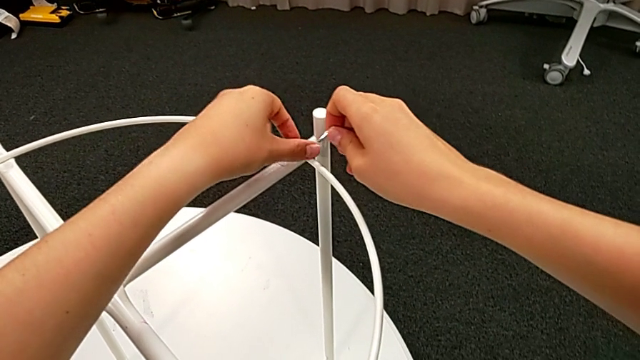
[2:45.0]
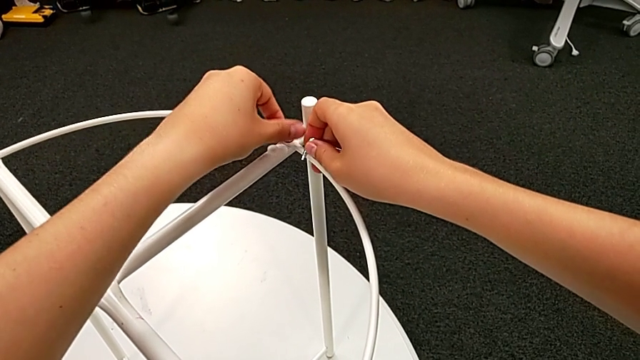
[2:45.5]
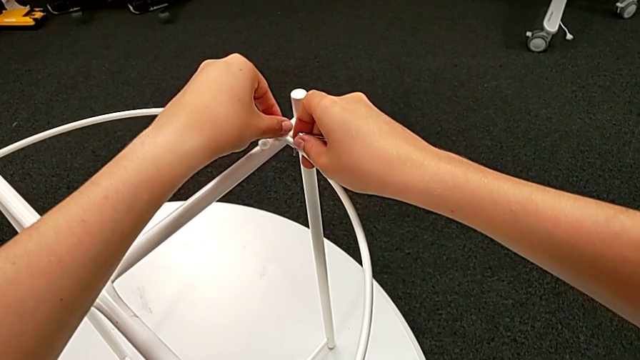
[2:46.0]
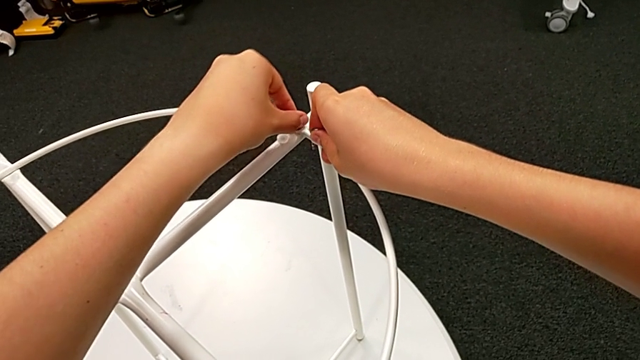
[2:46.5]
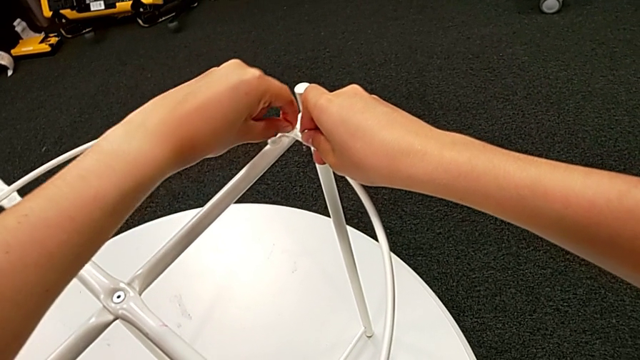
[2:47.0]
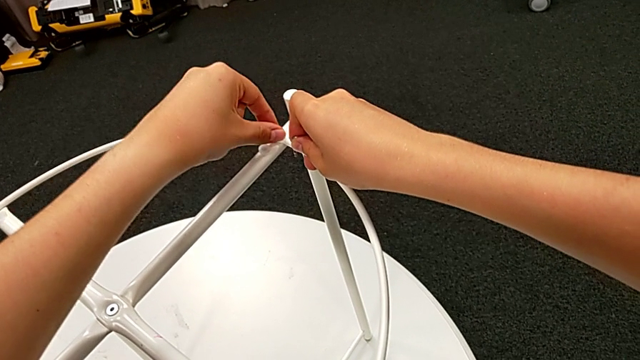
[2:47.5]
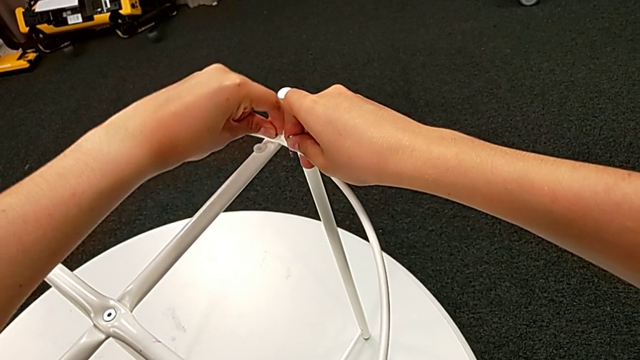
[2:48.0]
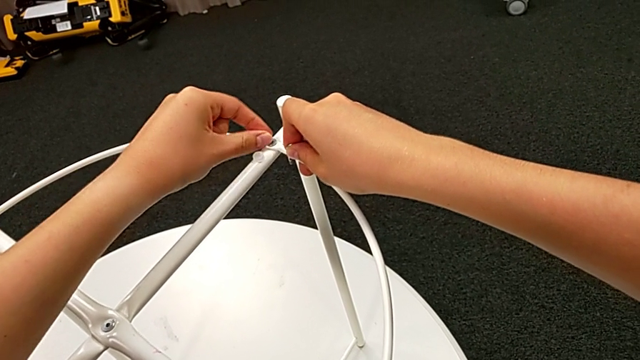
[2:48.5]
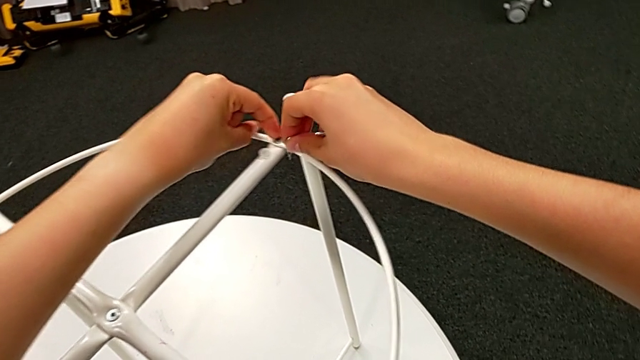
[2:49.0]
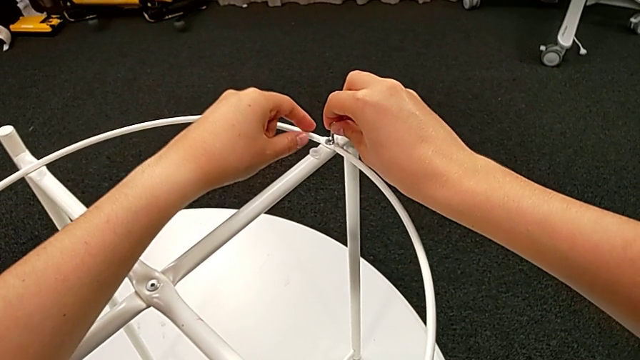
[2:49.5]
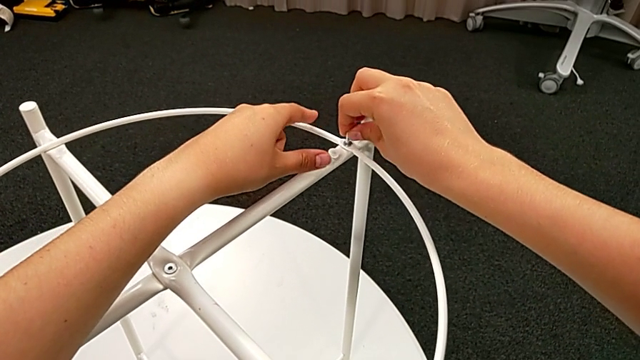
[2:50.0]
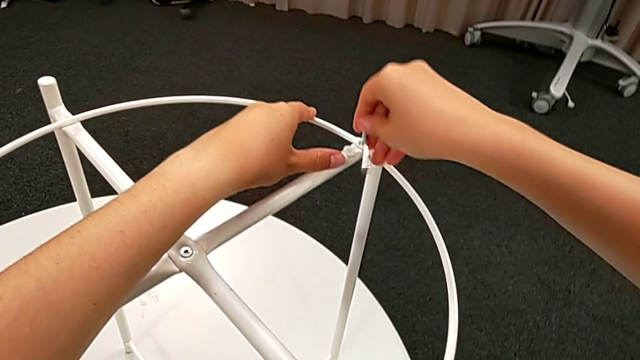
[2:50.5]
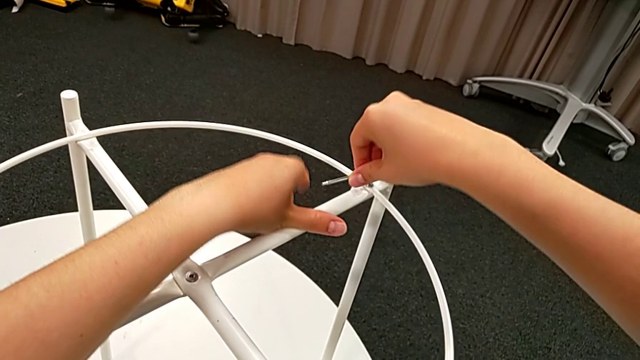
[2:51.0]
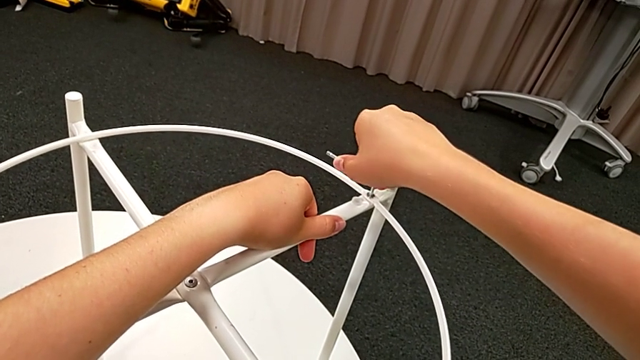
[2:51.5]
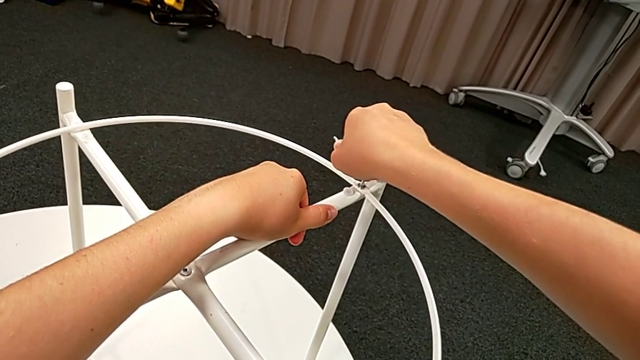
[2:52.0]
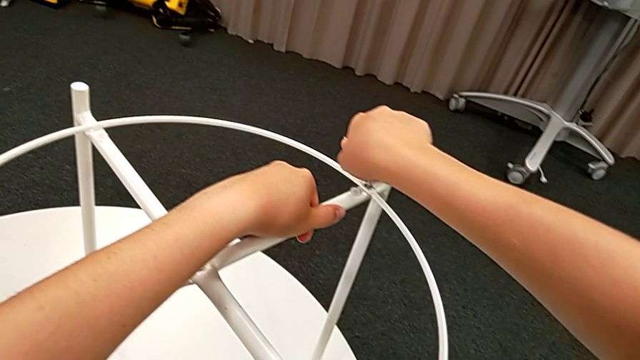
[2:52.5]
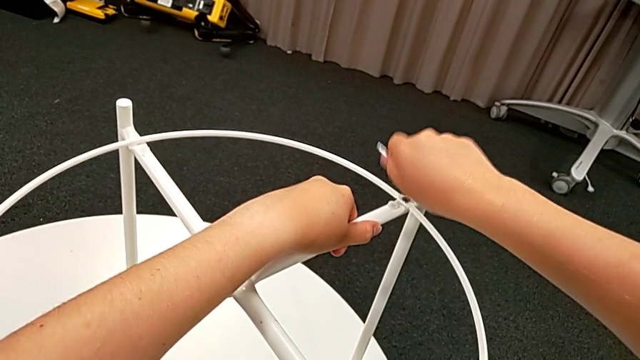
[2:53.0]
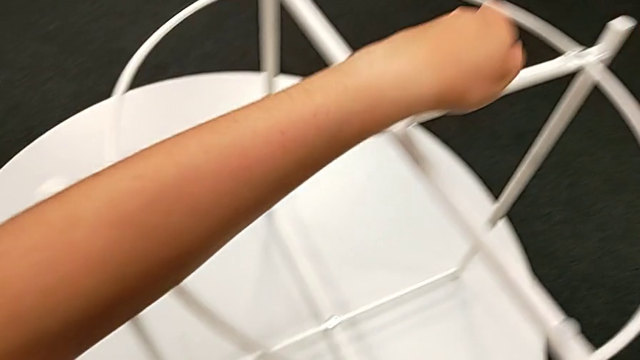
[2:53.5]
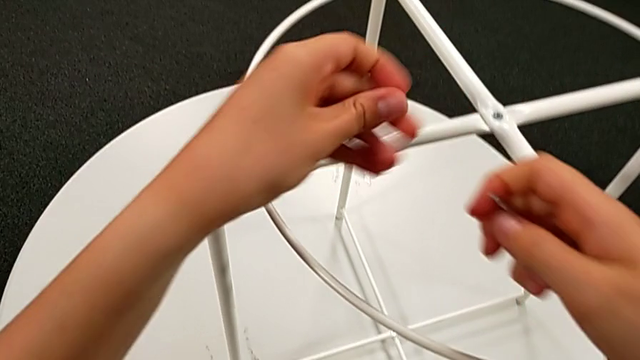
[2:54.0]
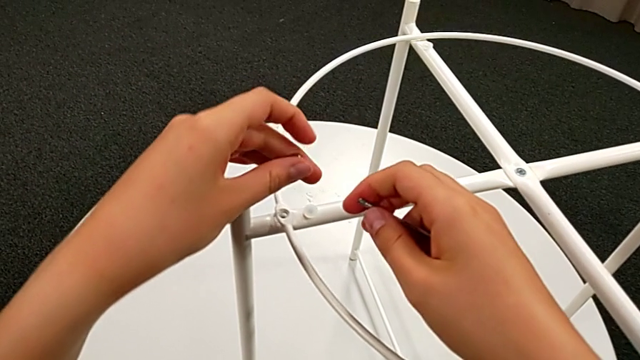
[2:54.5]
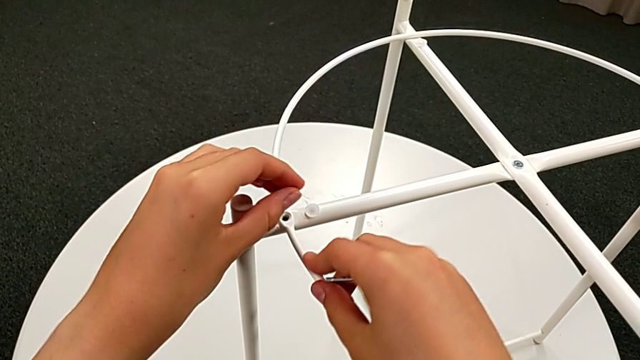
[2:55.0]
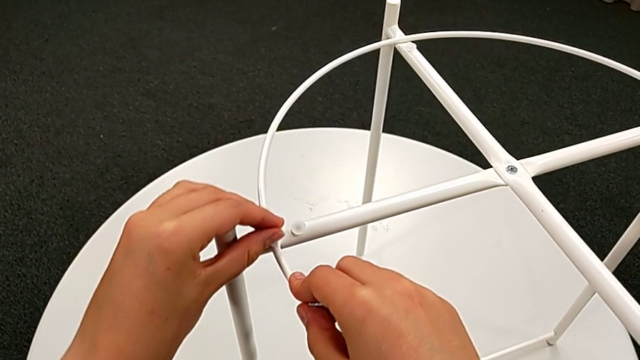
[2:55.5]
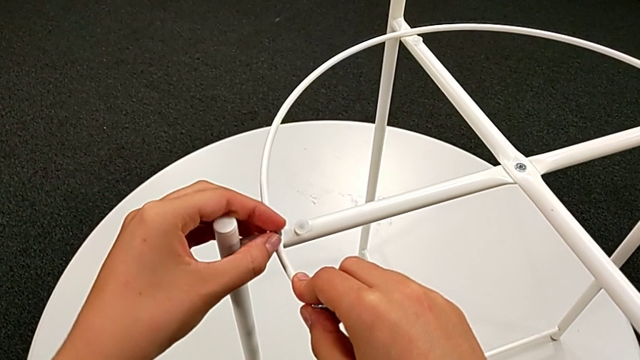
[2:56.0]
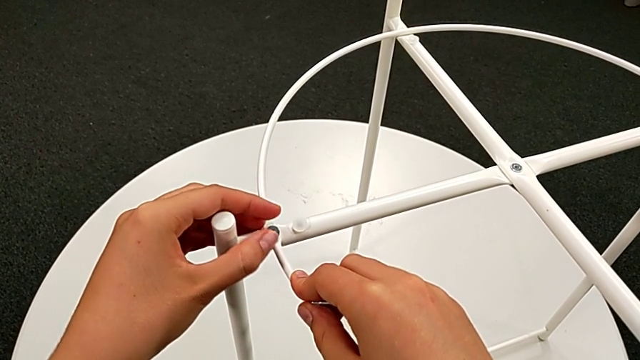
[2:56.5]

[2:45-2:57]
The camera wearer is assembling the circle with the legs. They screw the hex socket head, insert the Allen wrench, screw the hex socket head, withdraw the Allen wrench and insert the hex socket head.

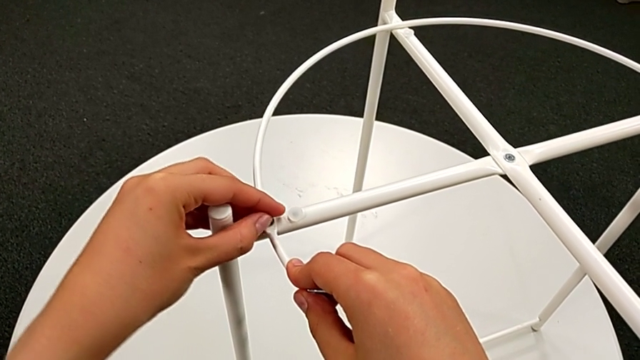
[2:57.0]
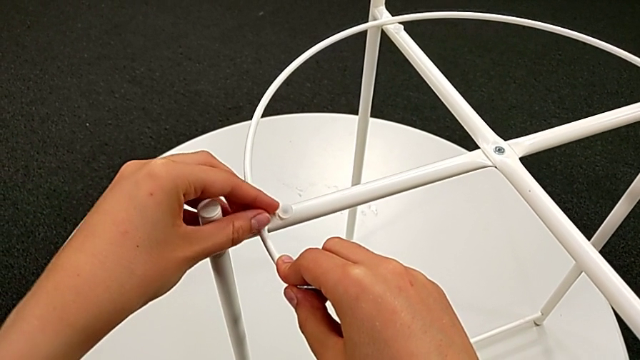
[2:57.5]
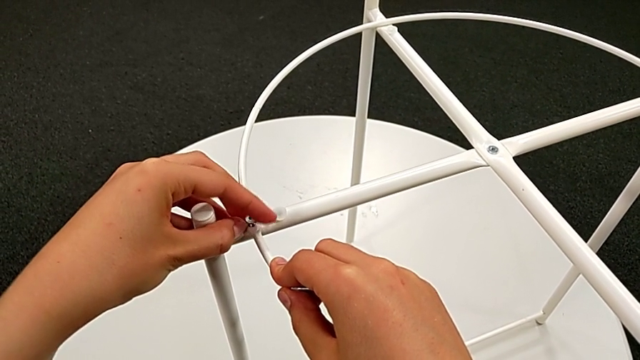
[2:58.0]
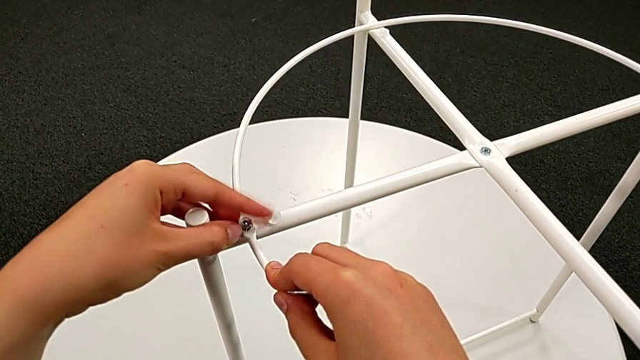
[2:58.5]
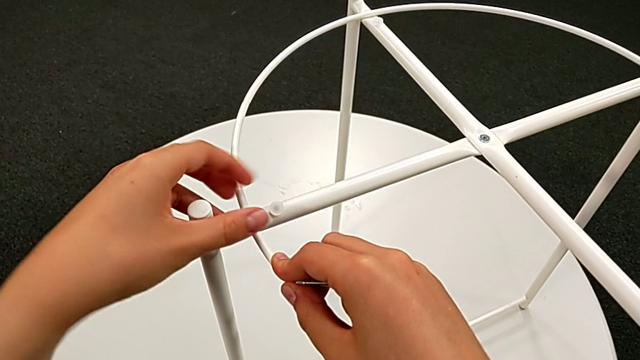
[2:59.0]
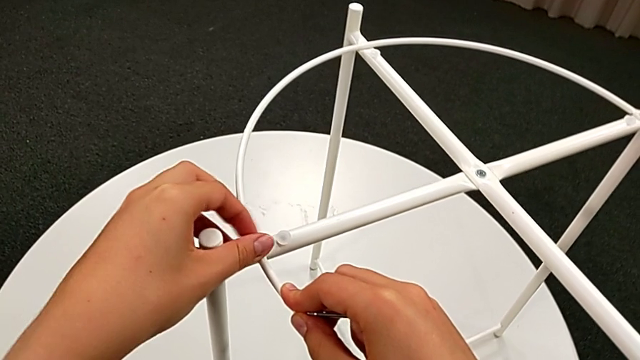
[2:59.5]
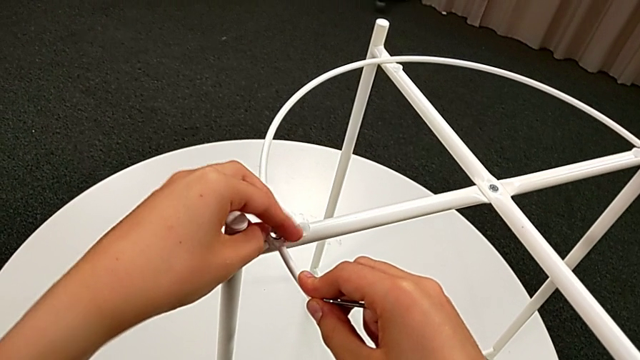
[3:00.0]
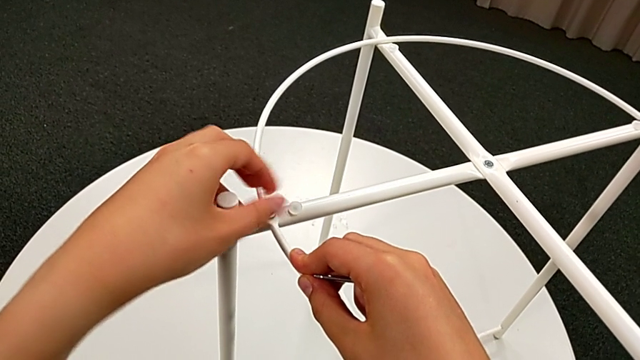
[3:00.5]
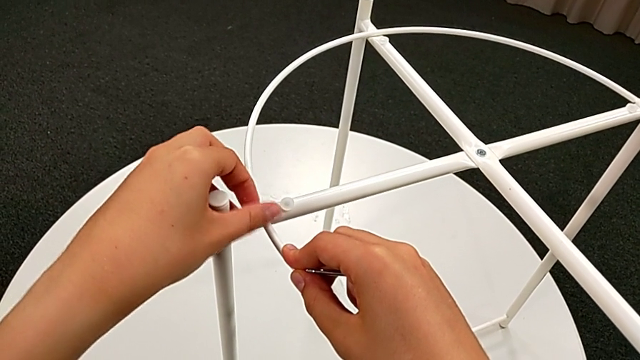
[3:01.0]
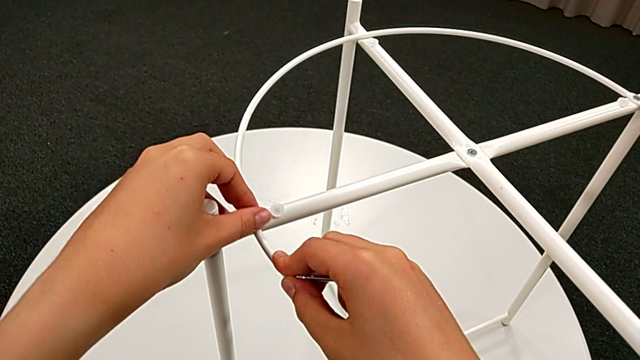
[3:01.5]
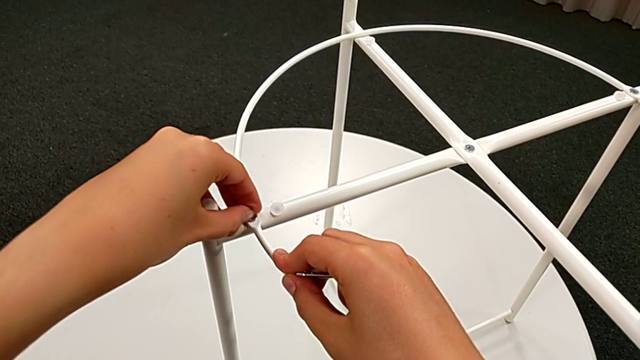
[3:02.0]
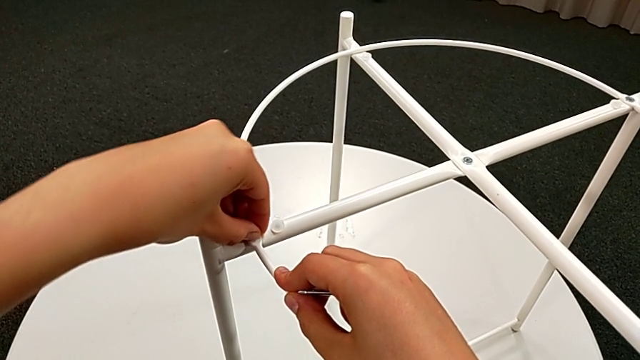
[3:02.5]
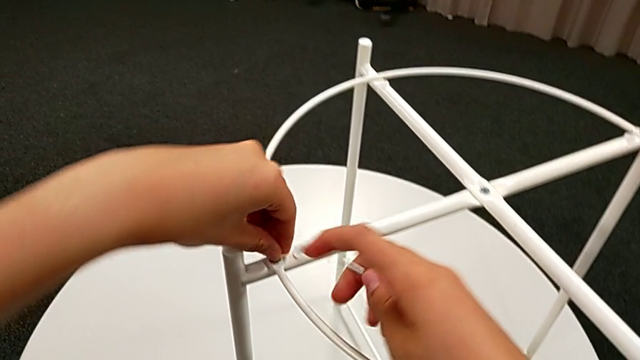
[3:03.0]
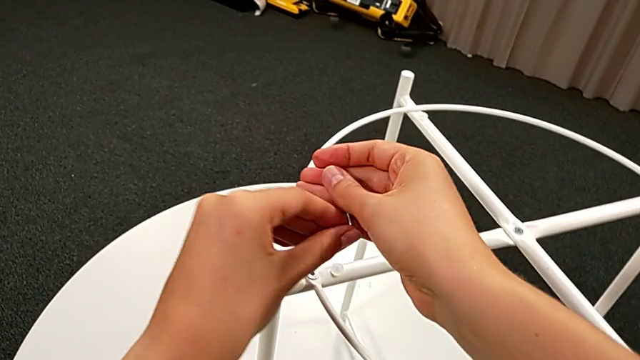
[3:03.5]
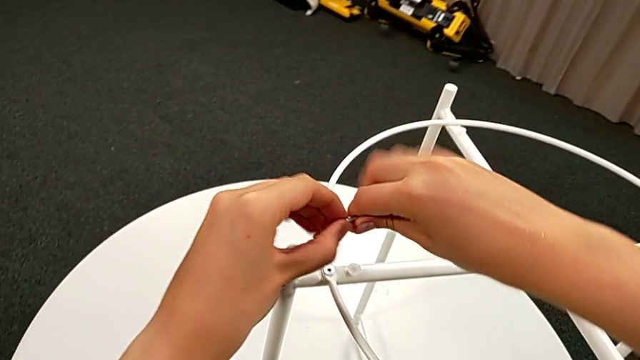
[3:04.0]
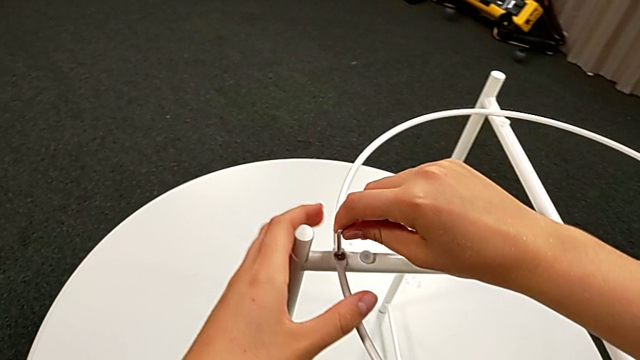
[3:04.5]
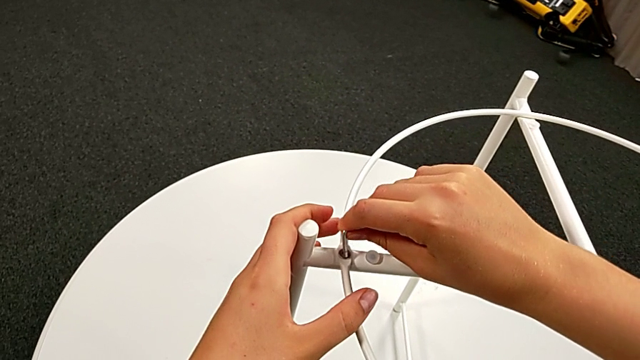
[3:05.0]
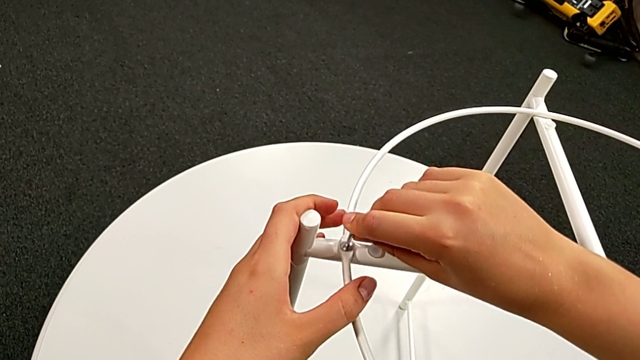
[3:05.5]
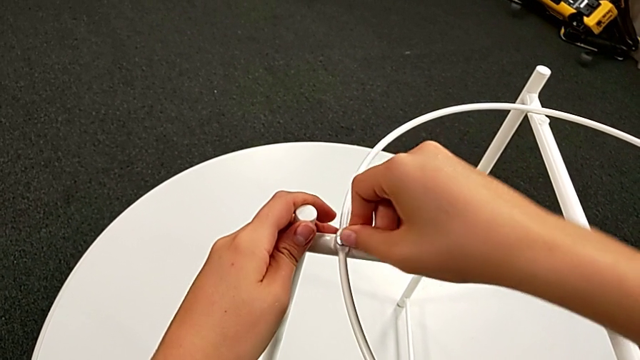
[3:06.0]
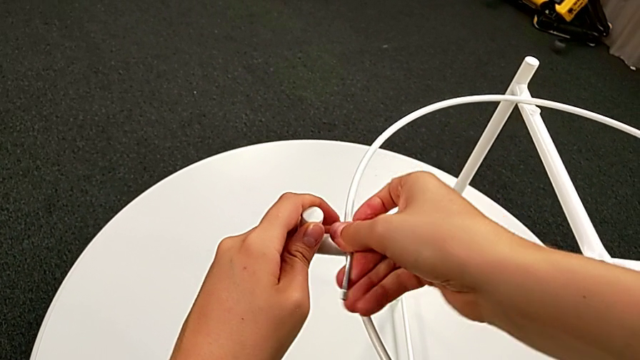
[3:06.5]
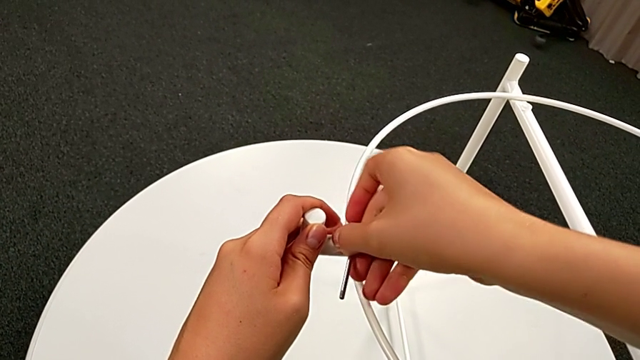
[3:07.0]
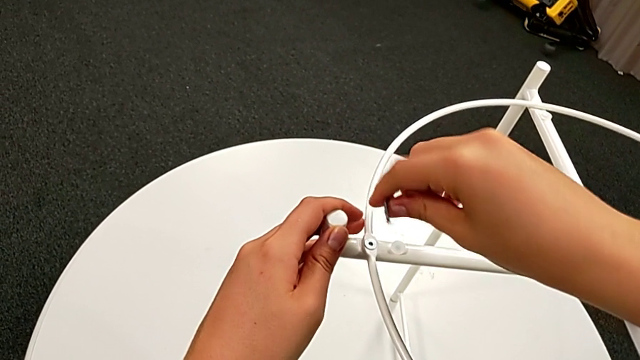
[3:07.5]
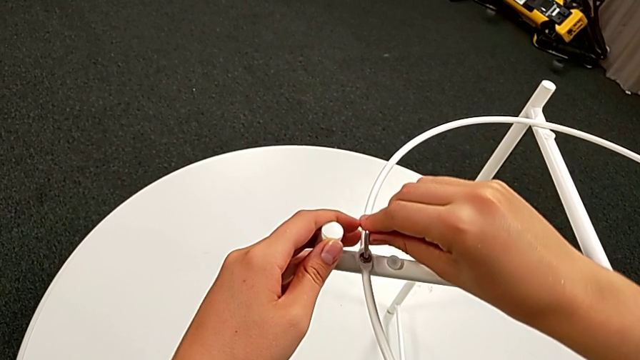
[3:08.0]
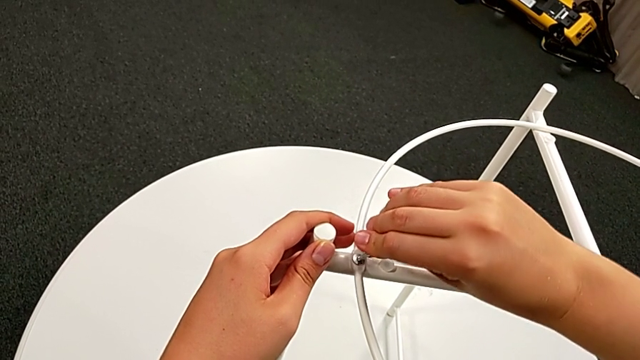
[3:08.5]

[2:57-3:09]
The camera wearer is assembling the circle with the legs. They screw the hex socket head twice, rotate the Allen wrench, insert it and screw the hex socket head.
